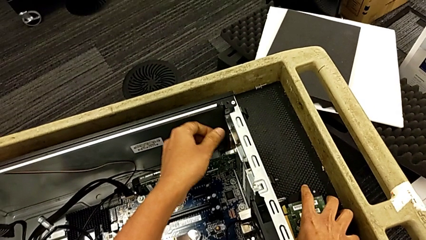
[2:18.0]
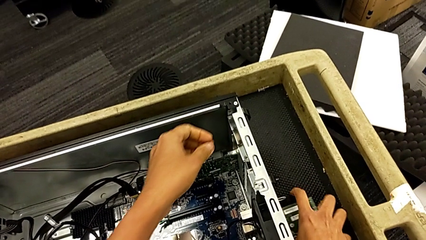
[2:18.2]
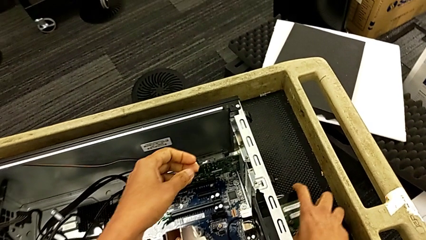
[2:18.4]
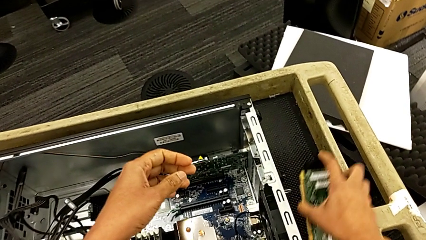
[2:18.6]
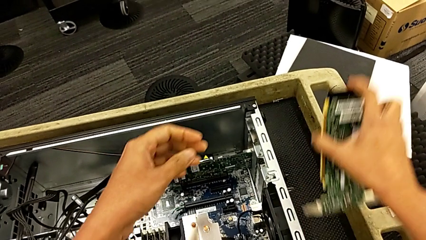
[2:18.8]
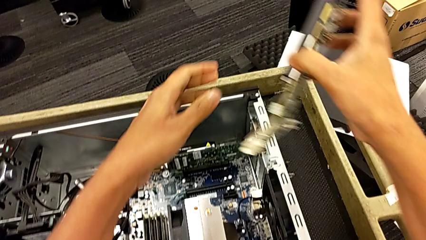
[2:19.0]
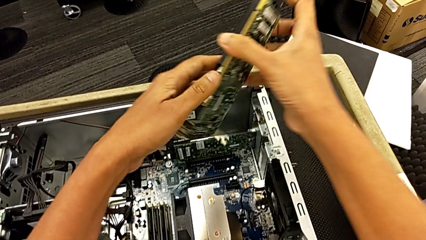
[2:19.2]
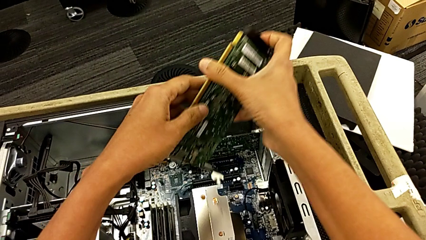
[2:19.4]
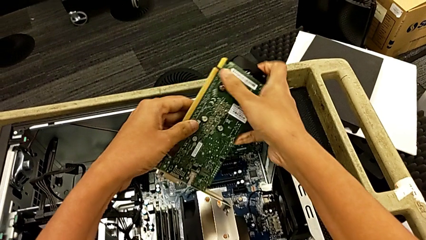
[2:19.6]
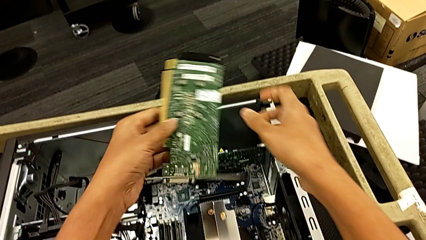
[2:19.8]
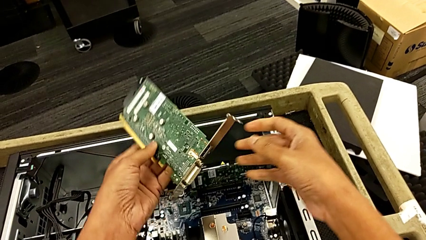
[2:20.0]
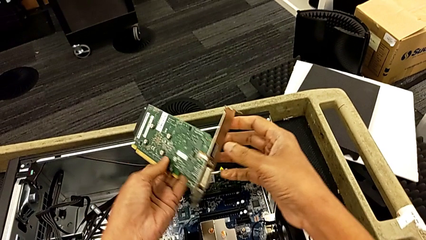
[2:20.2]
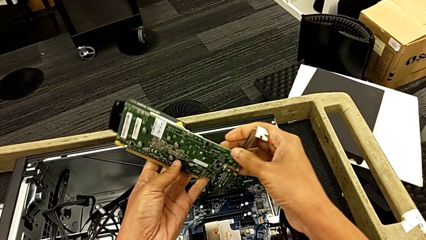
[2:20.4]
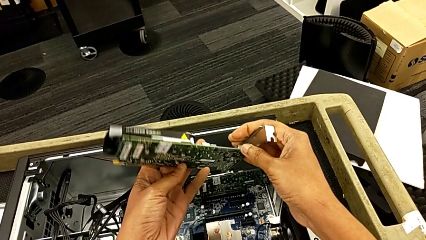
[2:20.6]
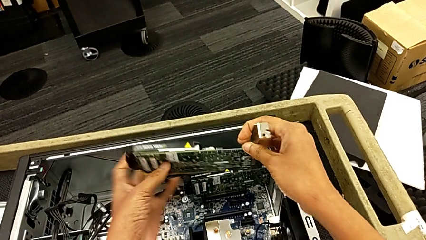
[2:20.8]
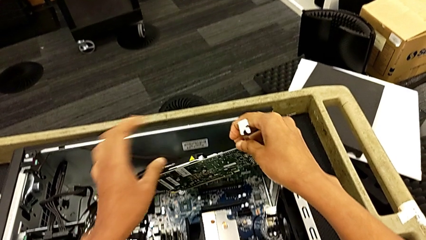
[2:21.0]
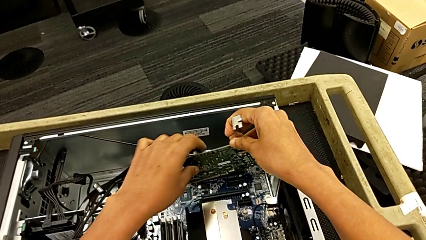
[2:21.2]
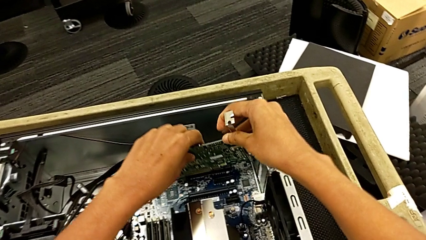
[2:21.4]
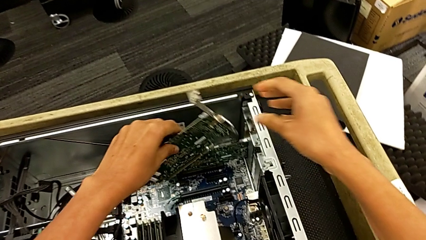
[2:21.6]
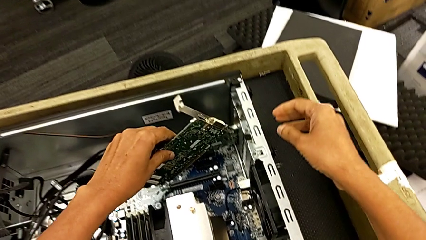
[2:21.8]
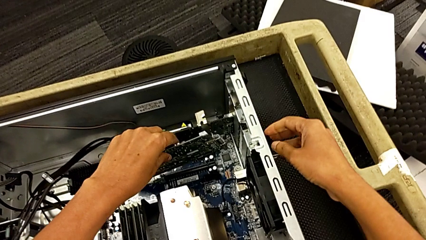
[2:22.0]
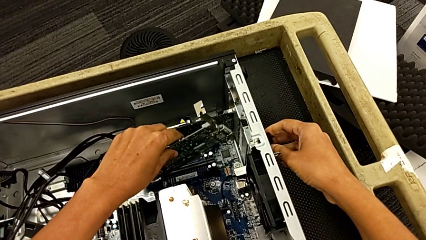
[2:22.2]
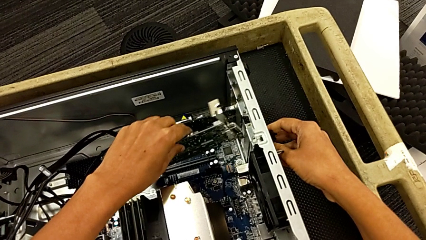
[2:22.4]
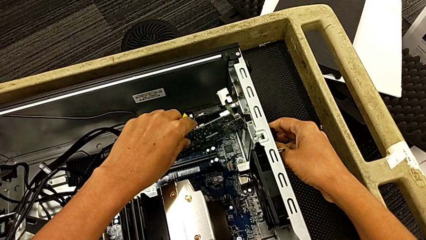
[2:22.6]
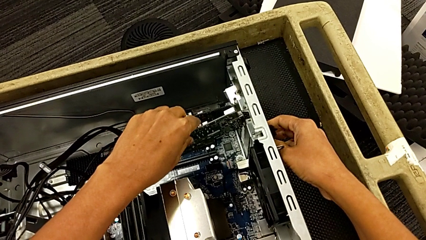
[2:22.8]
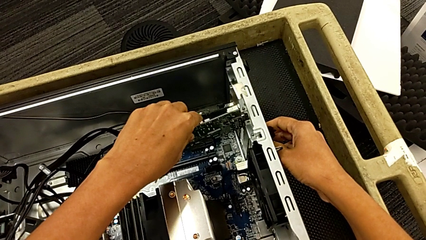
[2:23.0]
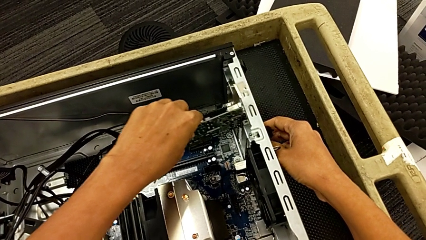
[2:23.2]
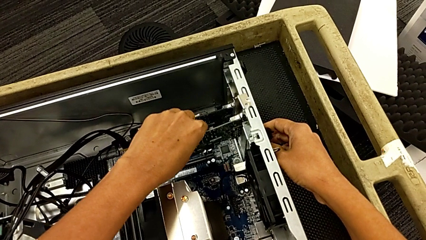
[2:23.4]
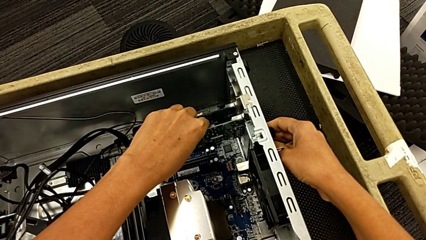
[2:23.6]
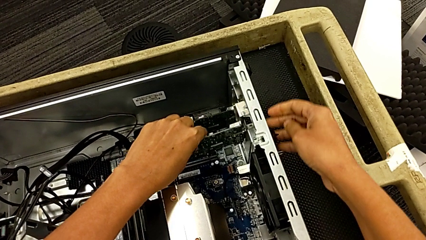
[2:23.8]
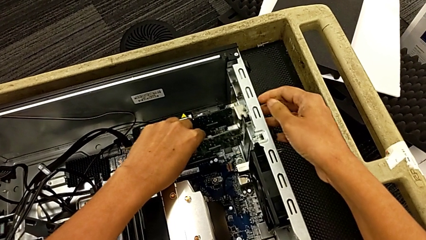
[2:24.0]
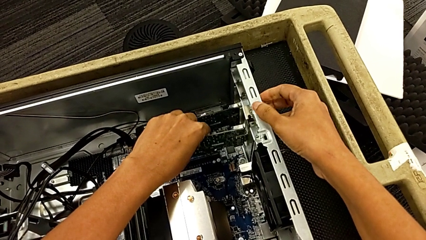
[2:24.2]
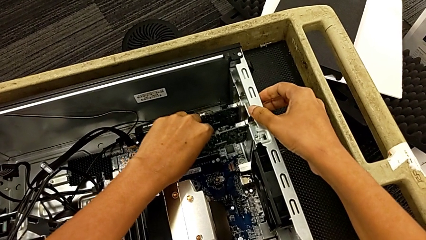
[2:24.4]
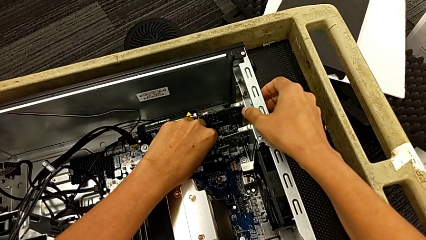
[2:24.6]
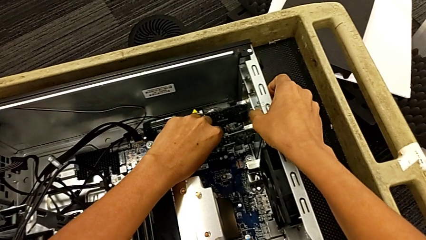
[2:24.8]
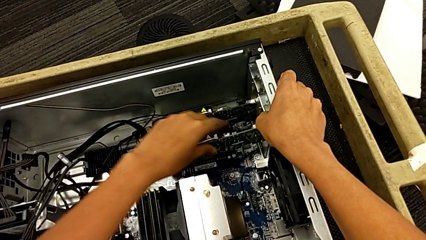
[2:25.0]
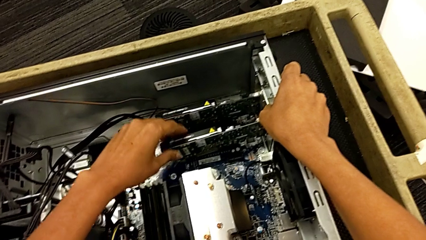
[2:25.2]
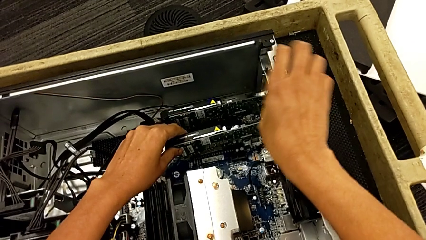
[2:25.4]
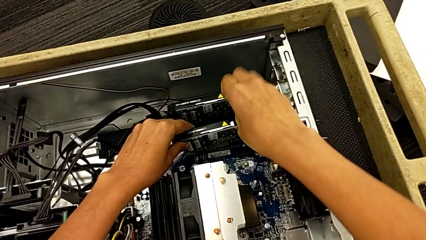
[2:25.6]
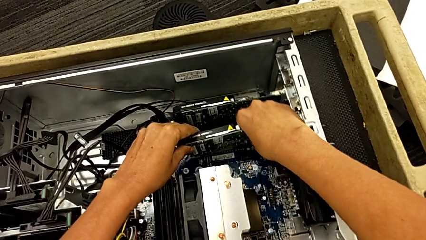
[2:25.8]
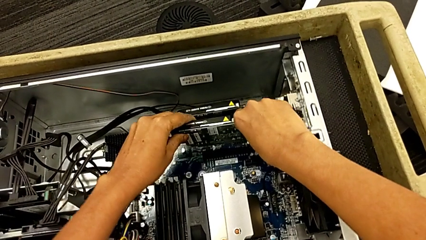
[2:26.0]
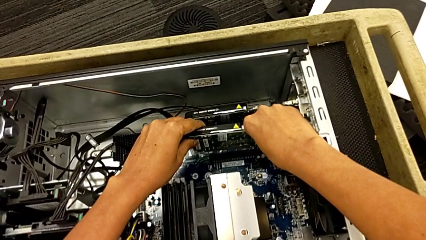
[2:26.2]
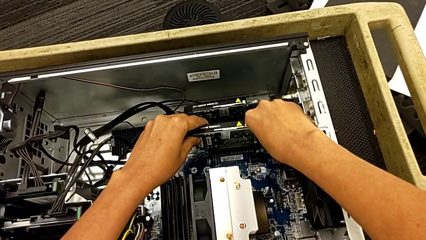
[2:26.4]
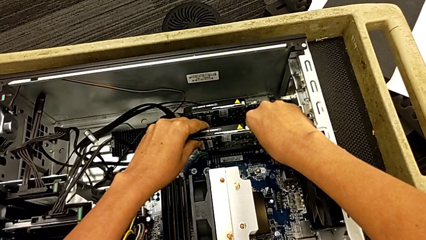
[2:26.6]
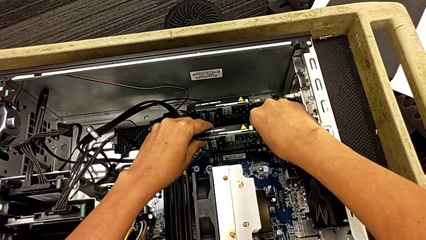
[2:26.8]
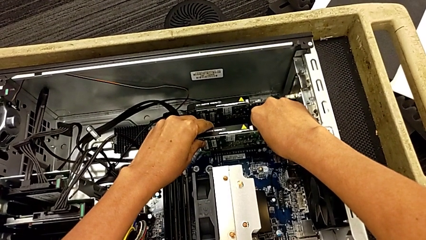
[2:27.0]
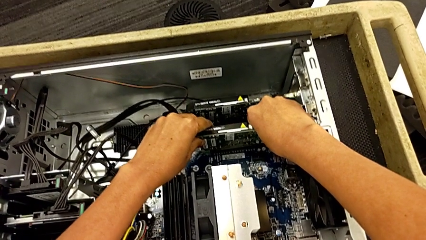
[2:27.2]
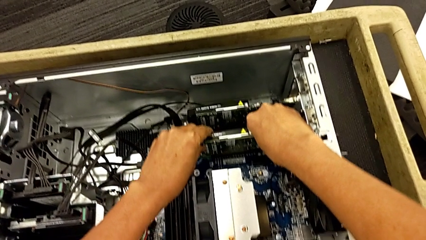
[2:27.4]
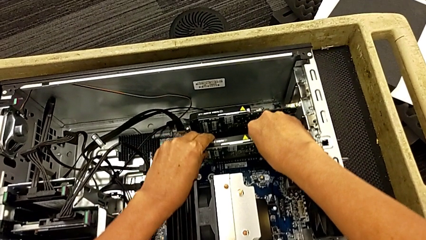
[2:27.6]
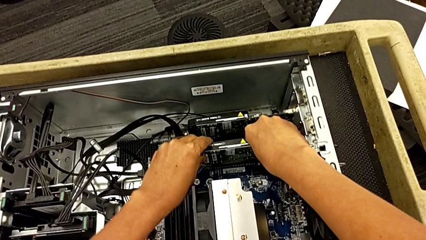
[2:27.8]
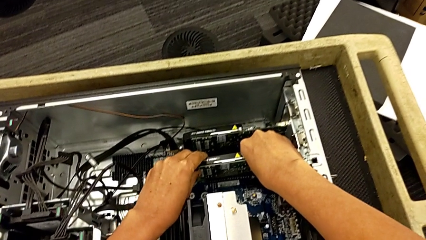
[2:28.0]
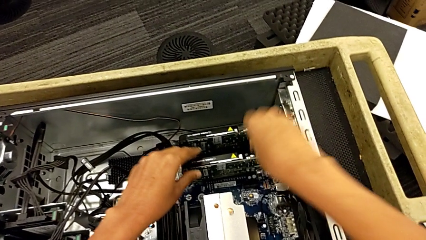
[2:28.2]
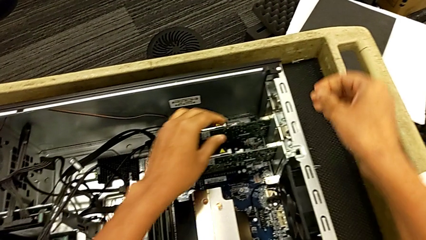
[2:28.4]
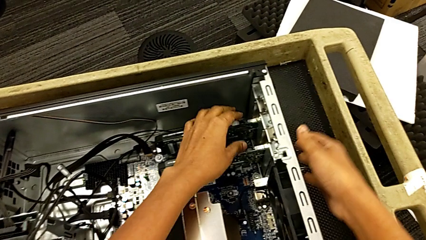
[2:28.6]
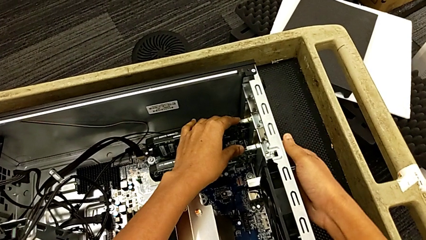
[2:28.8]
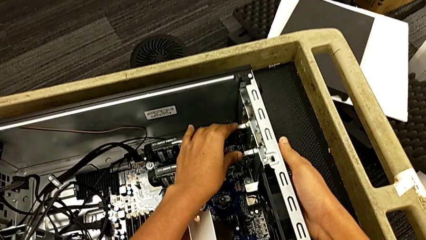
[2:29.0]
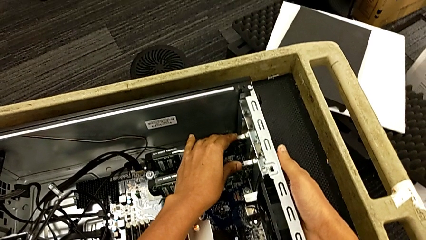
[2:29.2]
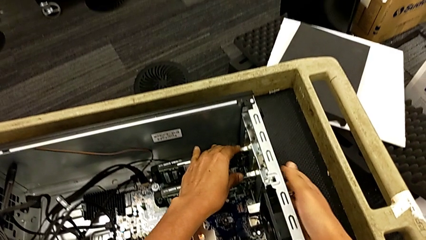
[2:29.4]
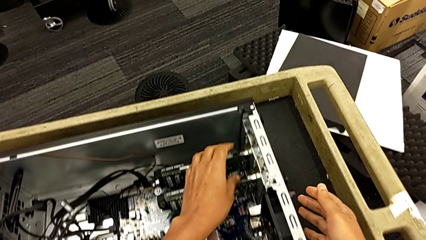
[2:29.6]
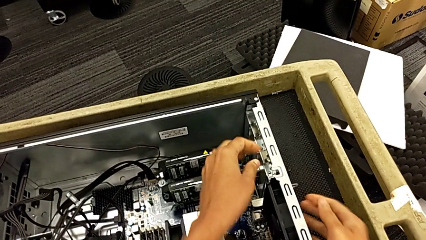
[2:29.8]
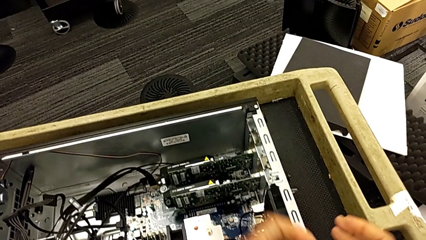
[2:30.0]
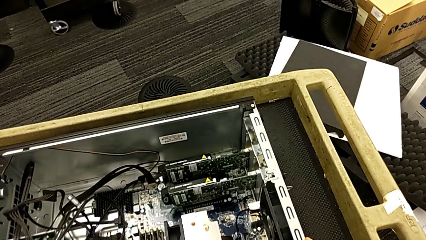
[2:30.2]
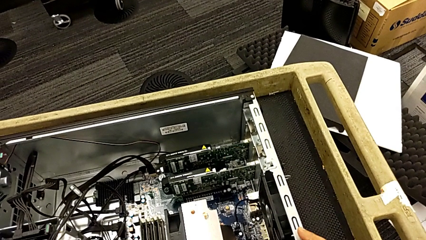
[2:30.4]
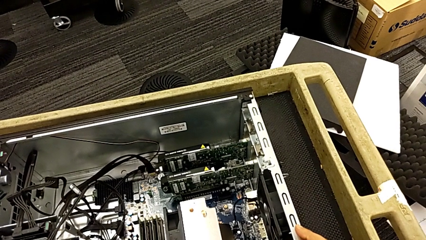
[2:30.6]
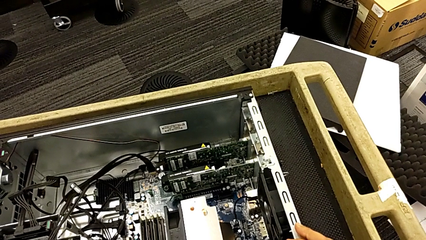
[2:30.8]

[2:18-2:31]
The camera wearer is assembling the graphic cards. They inspect the second graphic card, grab the first graphic card and lift it. They rotate the graphic card, insert the first graphic card, push it and inspect the graphic card.

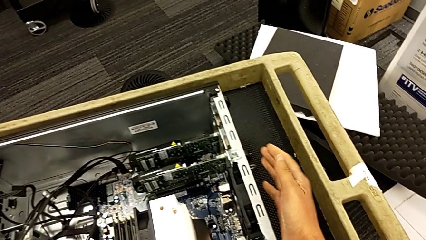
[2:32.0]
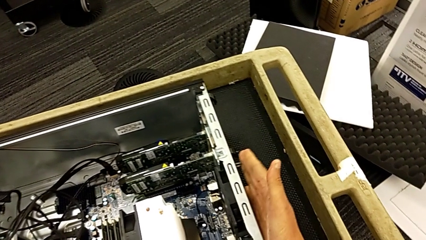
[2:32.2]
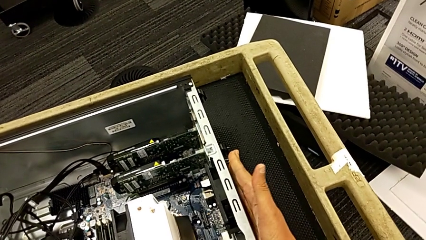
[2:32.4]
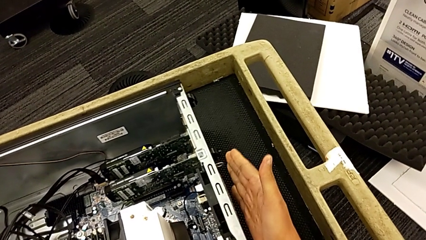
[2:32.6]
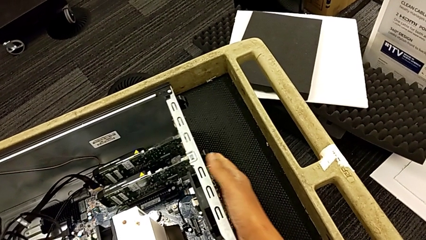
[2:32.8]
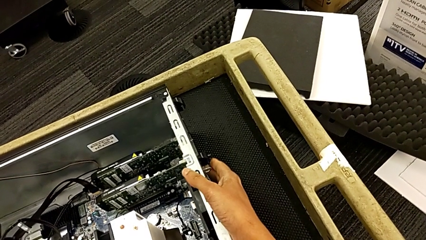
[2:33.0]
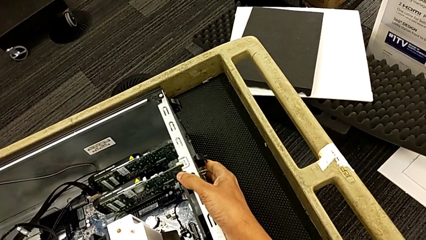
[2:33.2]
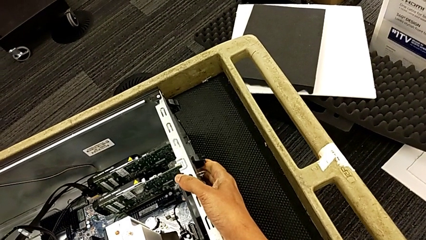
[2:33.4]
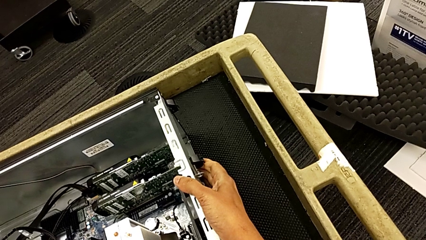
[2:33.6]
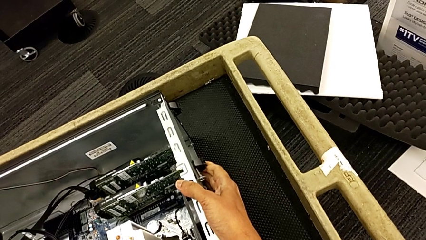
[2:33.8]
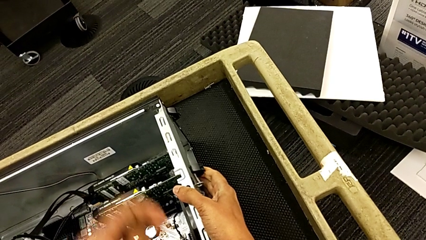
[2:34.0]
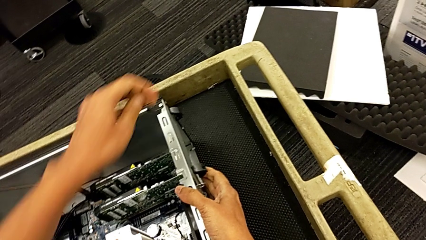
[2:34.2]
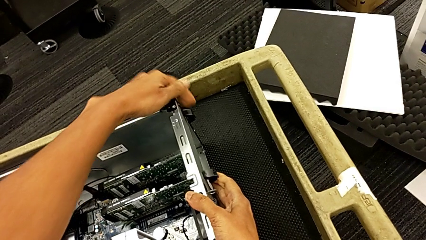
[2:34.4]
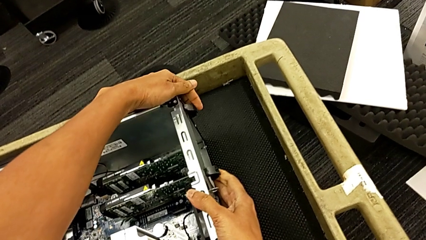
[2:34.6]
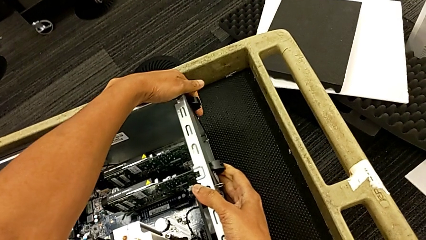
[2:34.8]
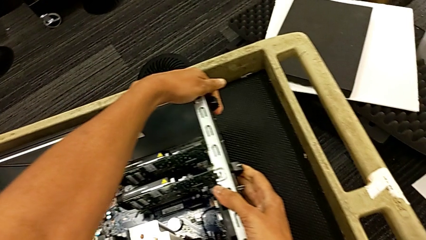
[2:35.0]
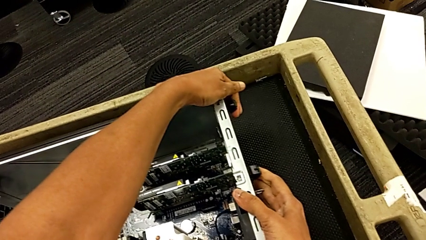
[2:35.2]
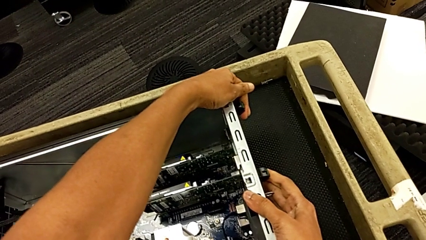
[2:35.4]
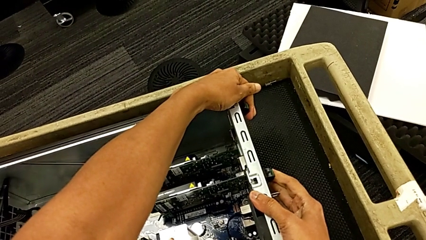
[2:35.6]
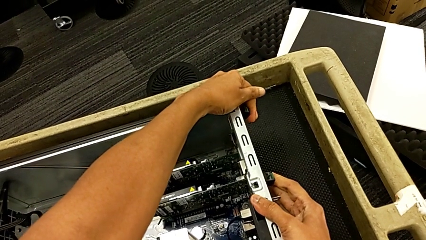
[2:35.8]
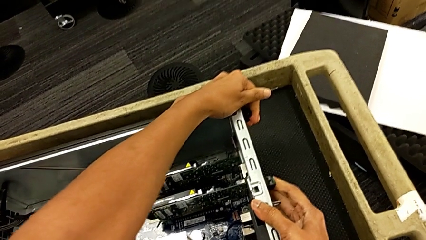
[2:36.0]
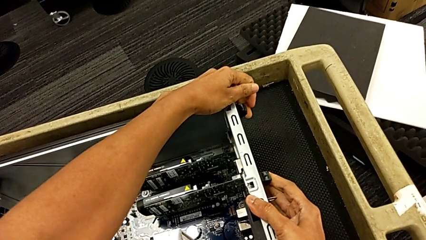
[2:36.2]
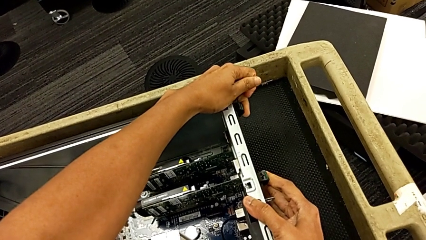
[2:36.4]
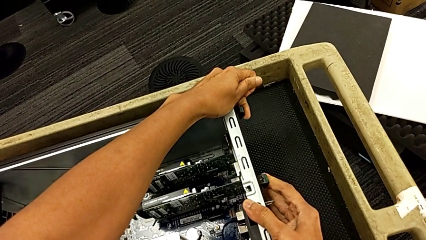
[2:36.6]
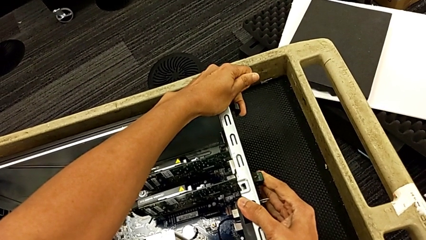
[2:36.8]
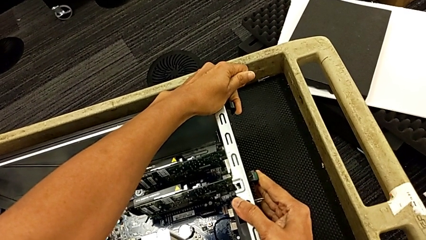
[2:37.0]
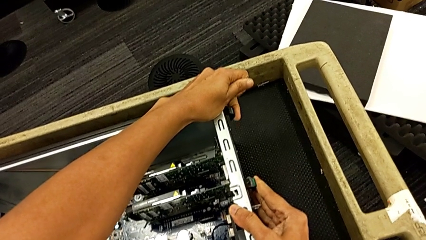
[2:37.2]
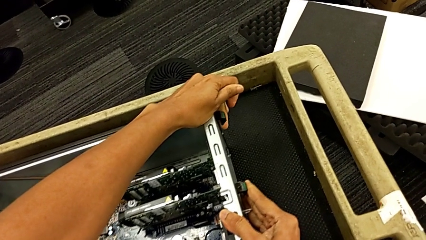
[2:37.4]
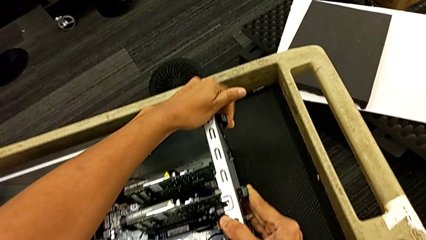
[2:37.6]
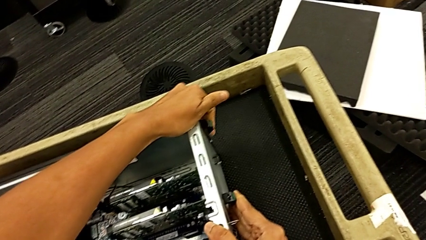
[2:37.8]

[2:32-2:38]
The camera wearer is locking their graphic cards. They touch the computer tab and begin to push it.
